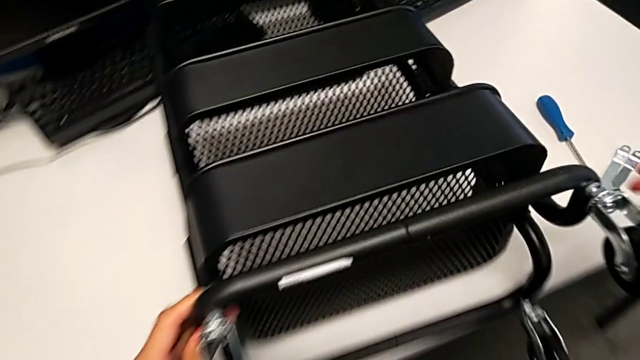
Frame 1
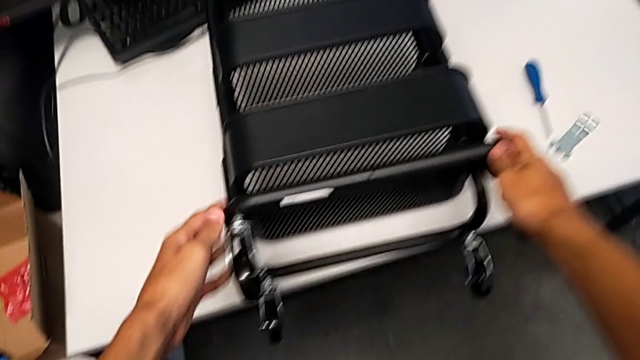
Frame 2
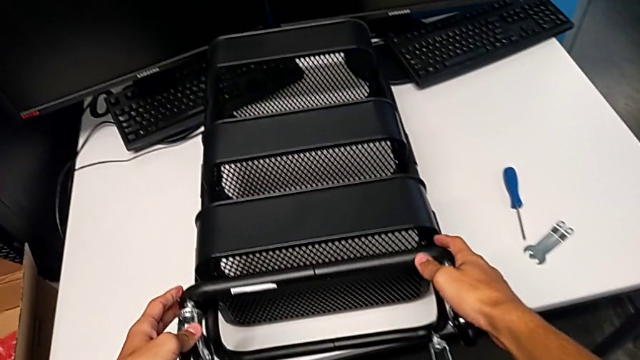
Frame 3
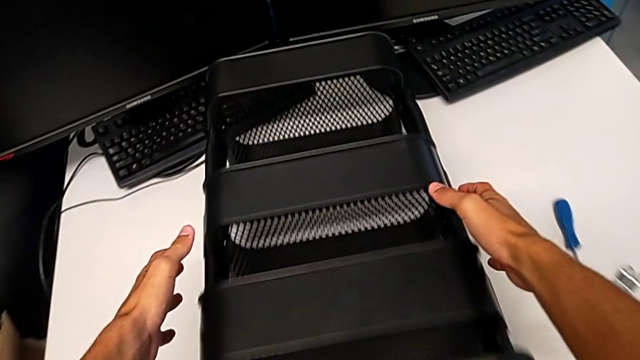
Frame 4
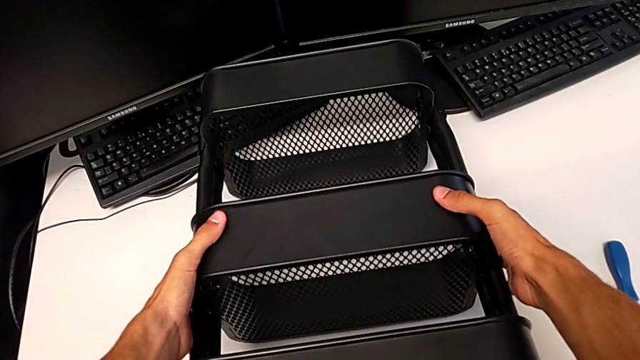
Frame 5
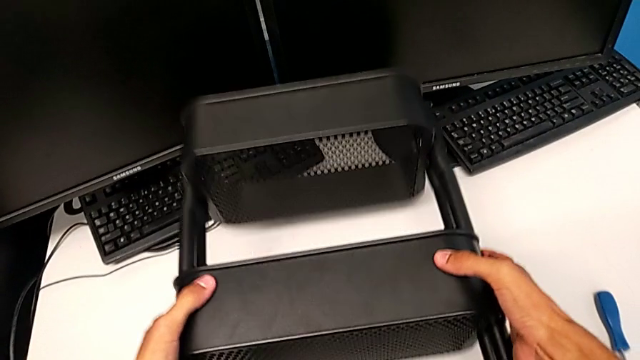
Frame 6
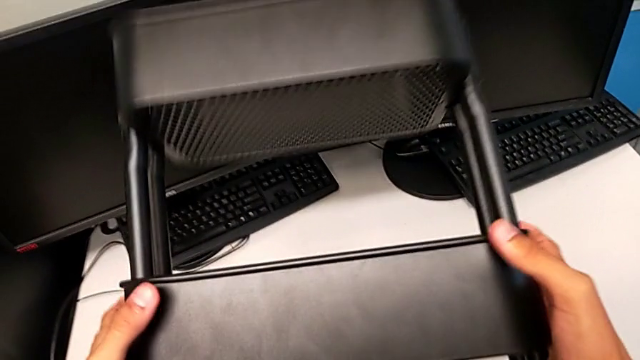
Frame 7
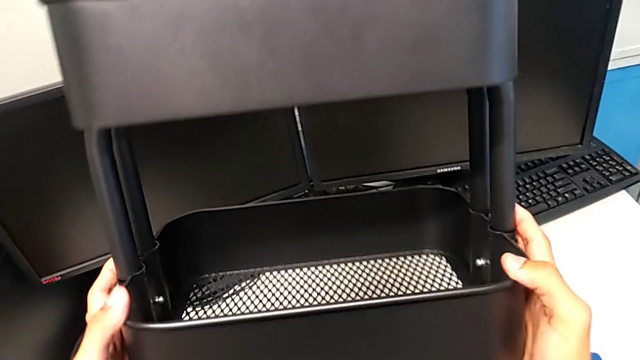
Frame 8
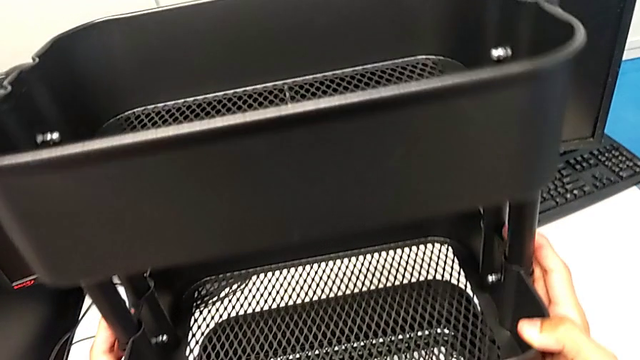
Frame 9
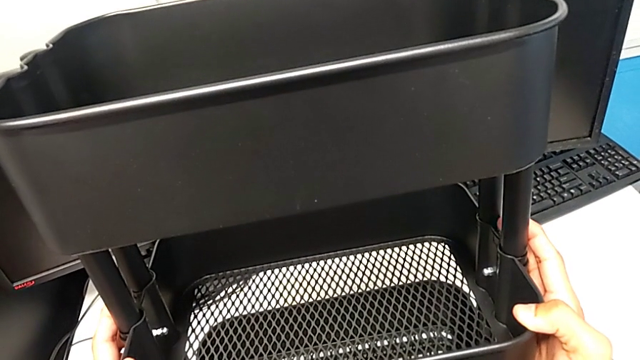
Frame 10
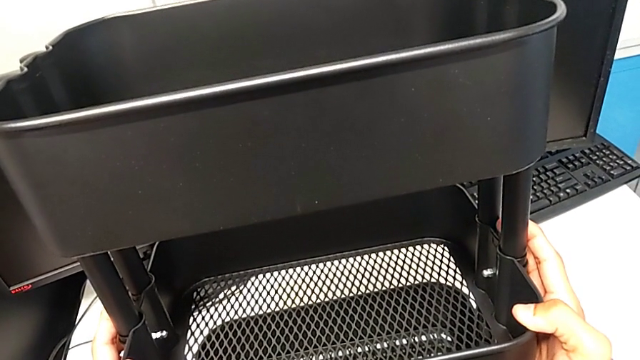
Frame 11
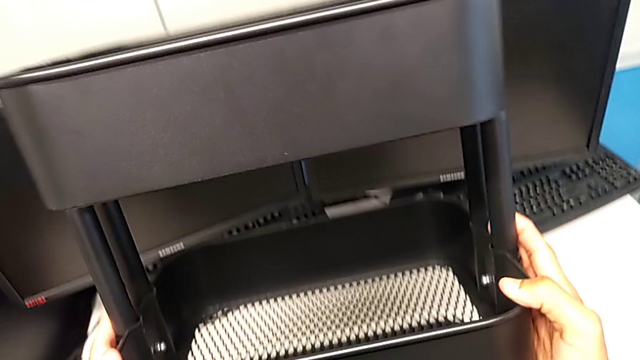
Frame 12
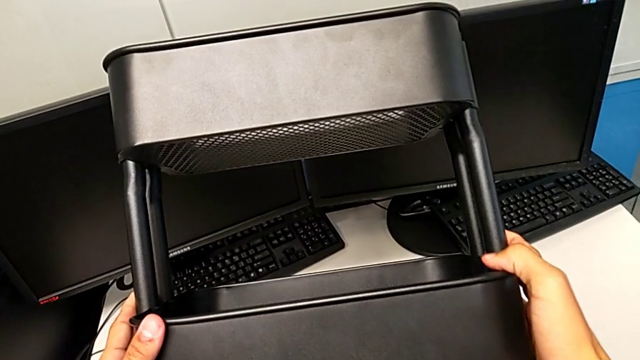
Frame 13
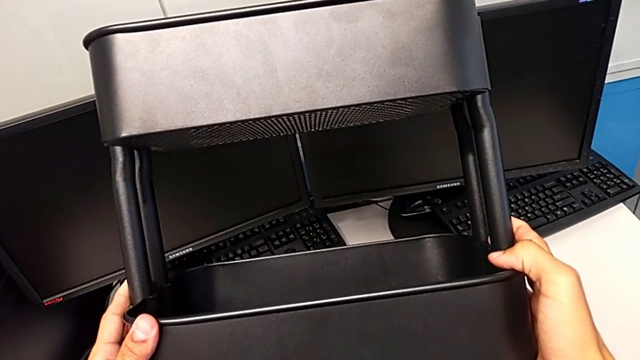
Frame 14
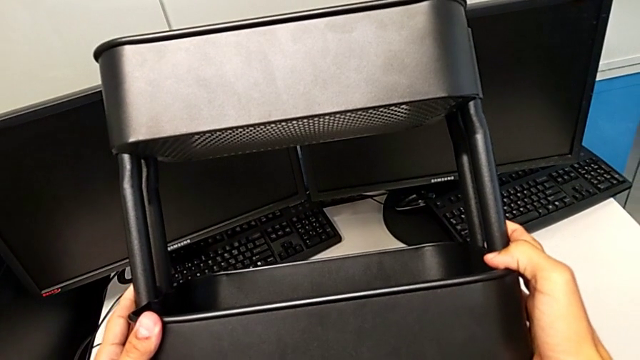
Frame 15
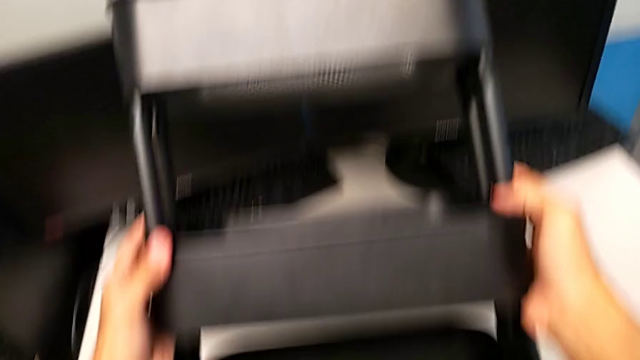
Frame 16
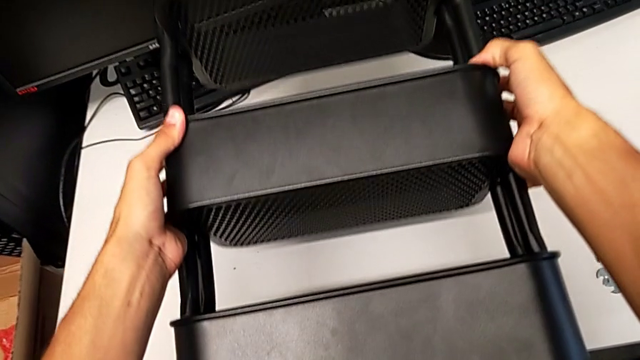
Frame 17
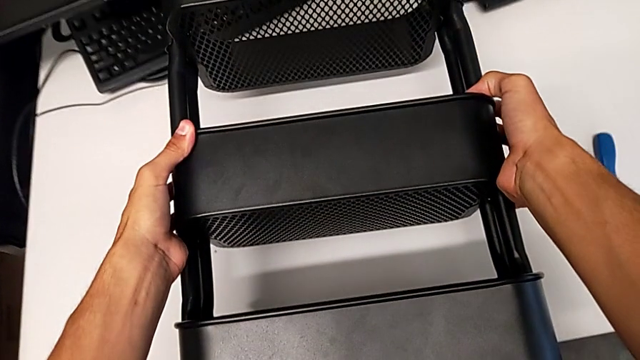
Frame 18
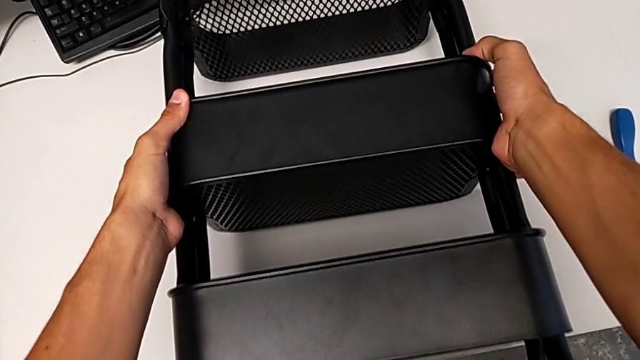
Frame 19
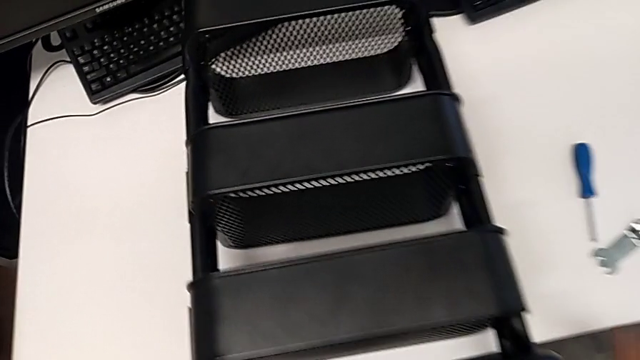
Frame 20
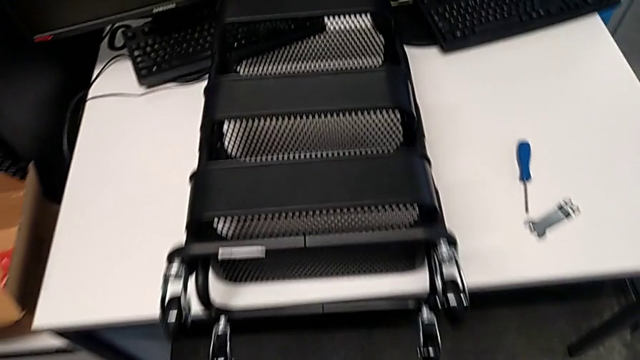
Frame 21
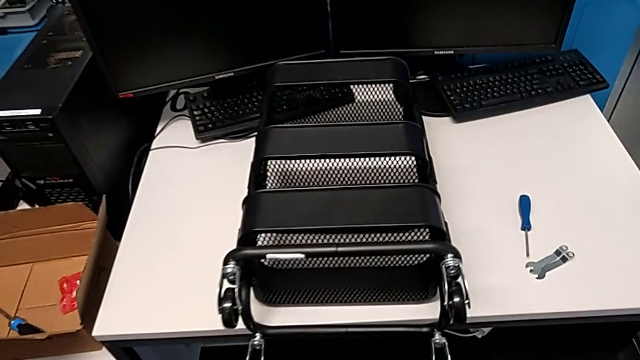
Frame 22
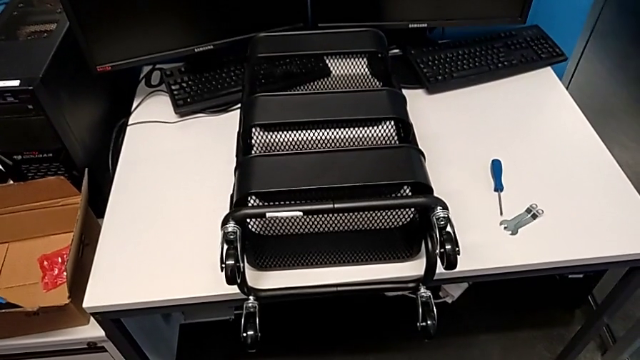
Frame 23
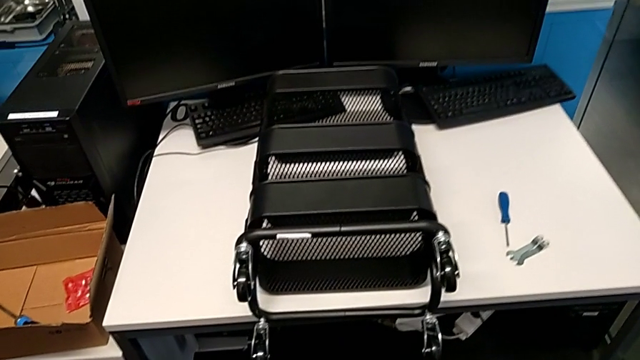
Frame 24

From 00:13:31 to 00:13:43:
The camera wearer is assembling the shelf's wheels. They grab the utility cart, wrongly rotate it and place it.

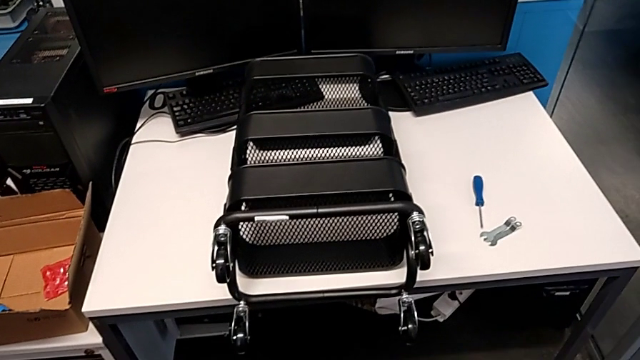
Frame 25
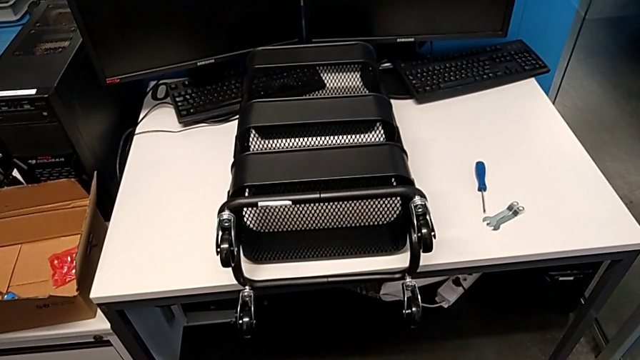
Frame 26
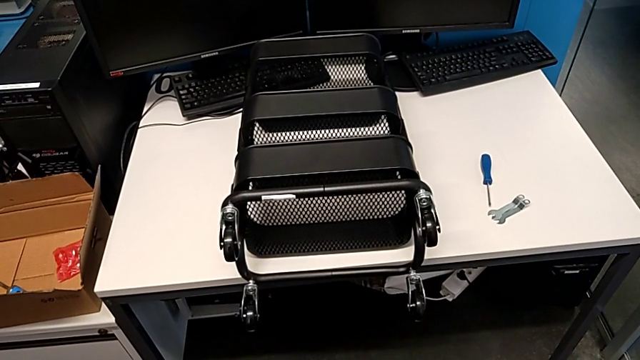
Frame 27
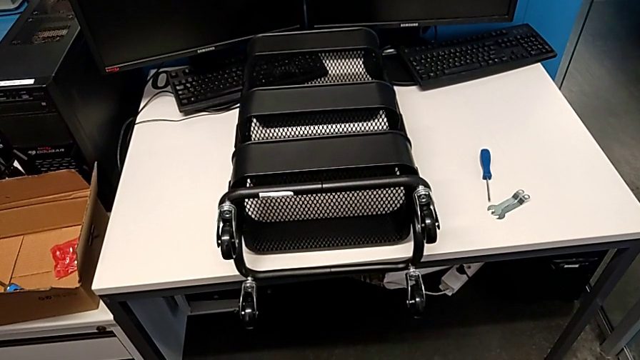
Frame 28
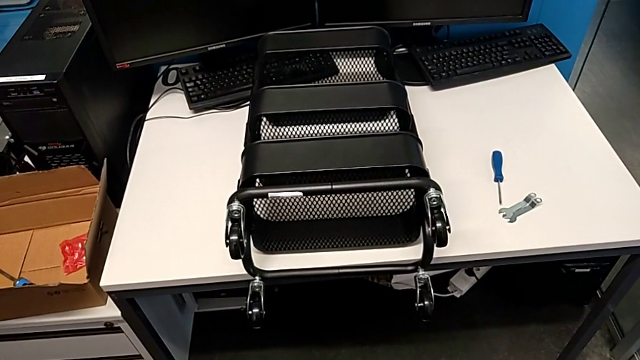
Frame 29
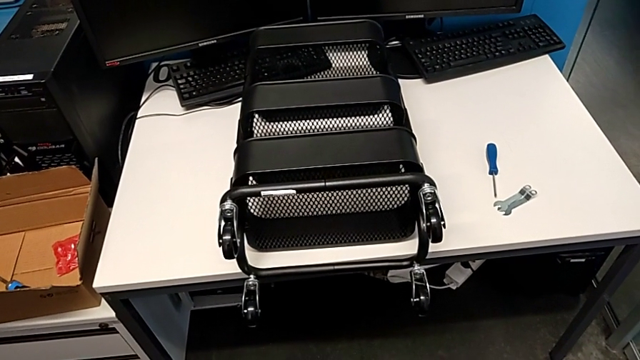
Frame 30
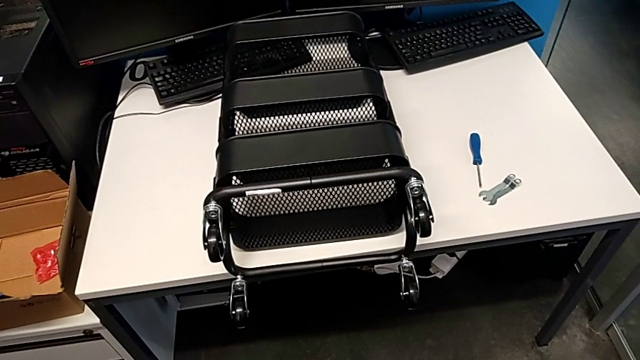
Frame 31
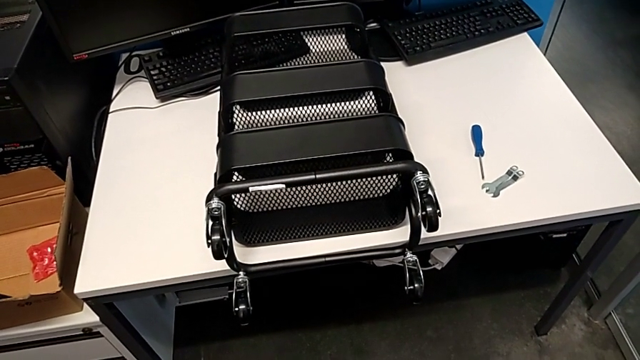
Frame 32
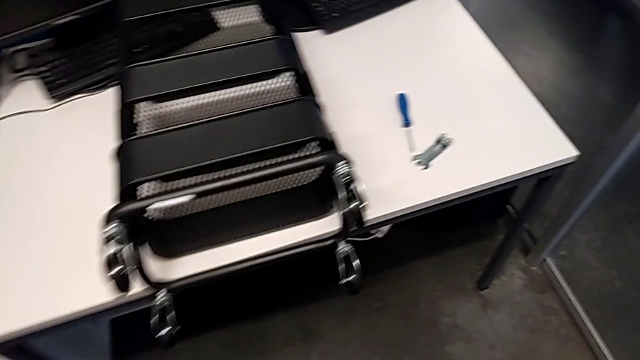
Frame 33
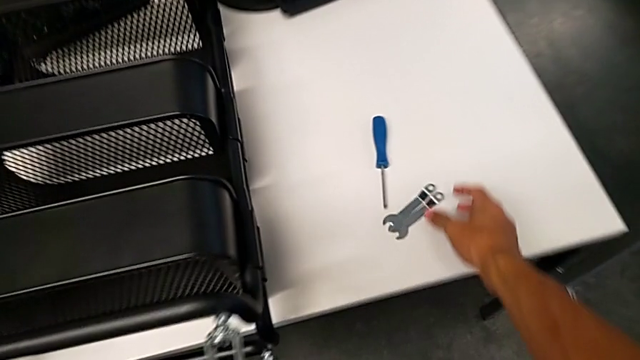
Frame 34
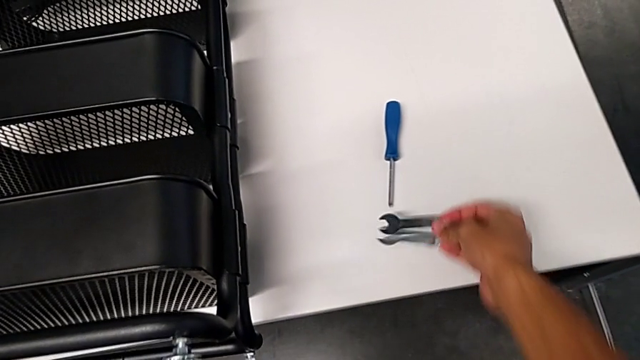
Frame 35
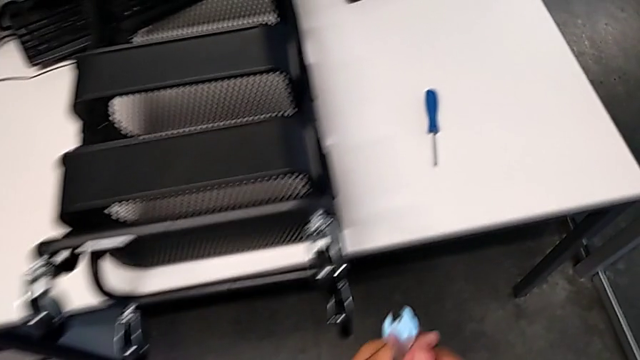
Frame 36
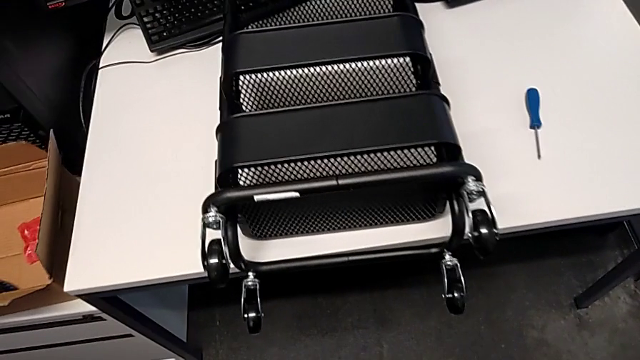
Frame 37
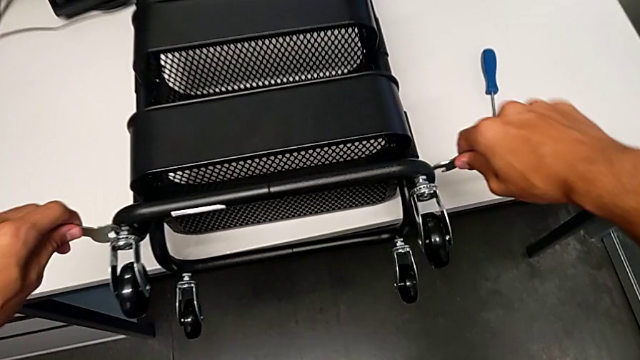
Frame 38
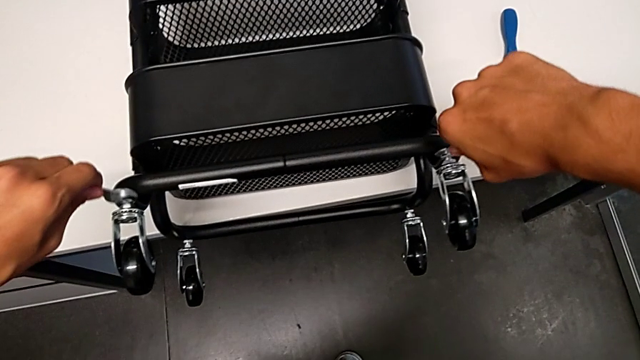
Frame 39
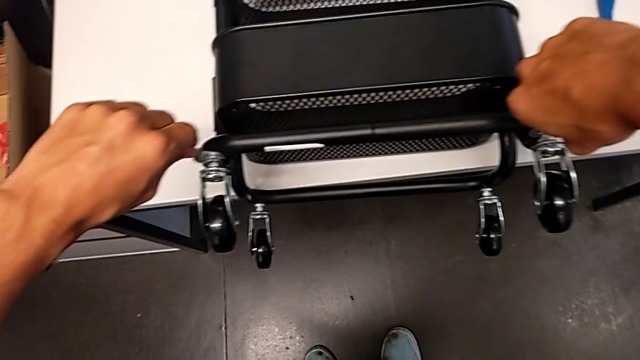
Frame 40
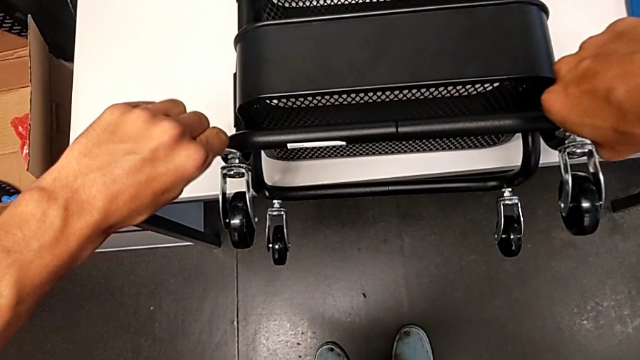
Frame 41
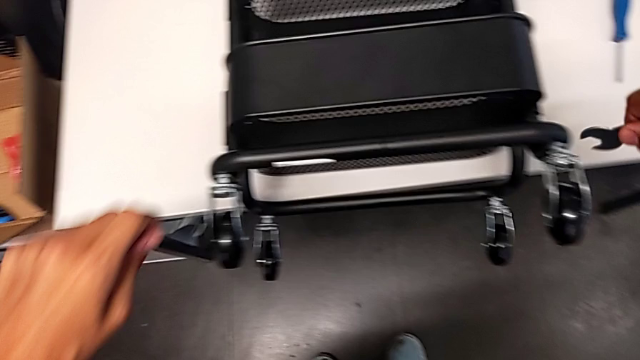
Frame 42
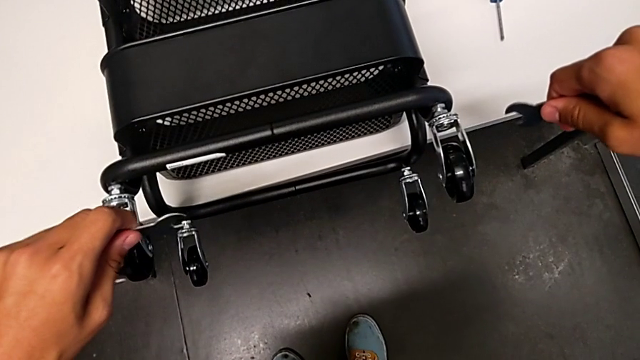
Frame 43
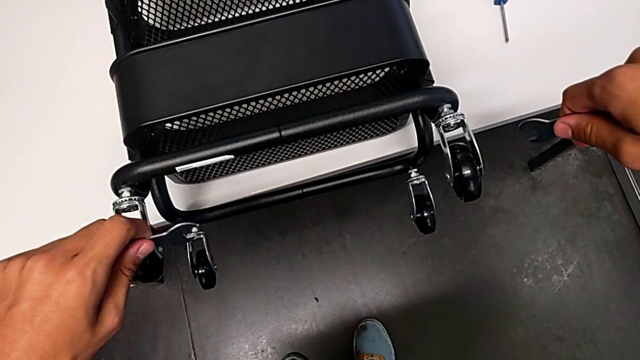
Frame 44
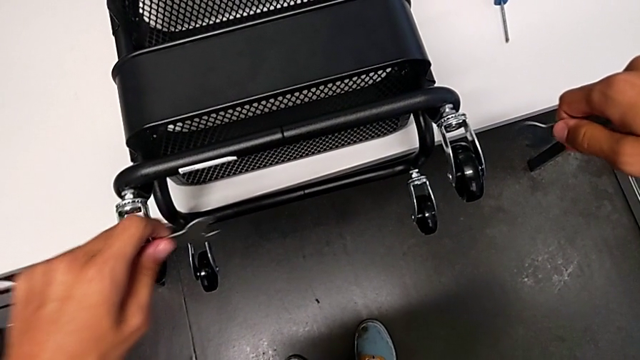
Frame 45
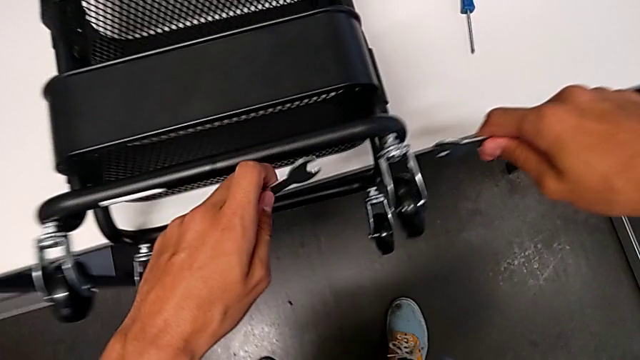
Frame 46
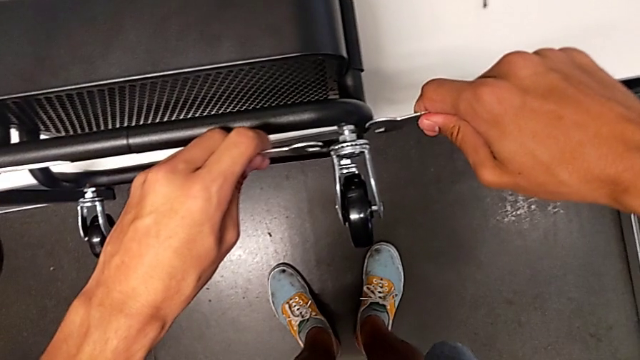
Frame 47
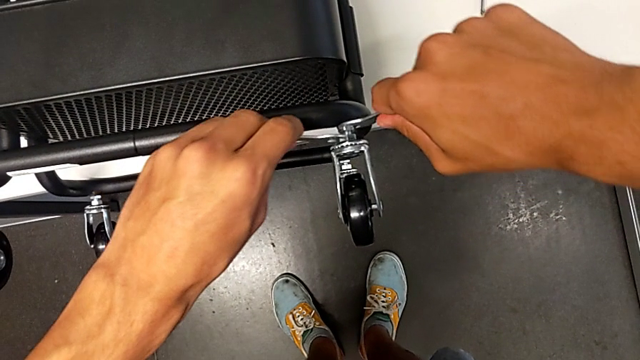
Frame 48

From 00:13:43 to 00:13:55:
The camera wearer is assembling the shelf's wheels. They approach the hexagonal wrench, grab it and wrongly insert it, placing both wrenches on different wheels. They withdraw the hexagonal wrench, hold it and insert it.
